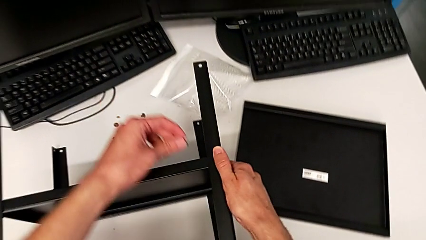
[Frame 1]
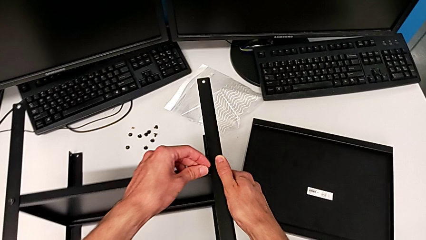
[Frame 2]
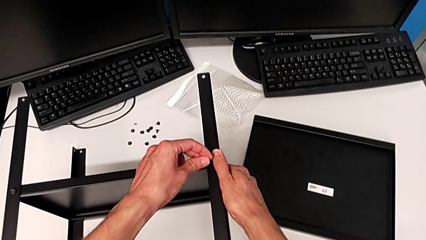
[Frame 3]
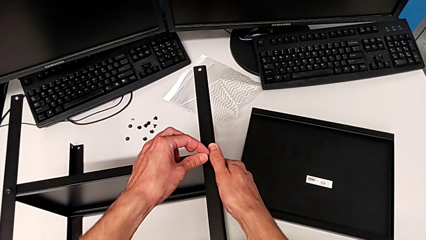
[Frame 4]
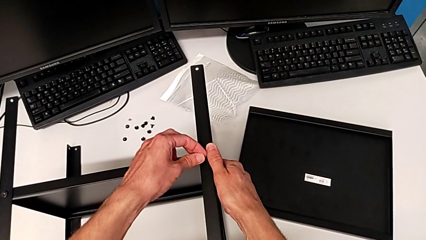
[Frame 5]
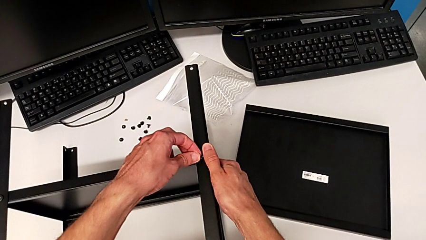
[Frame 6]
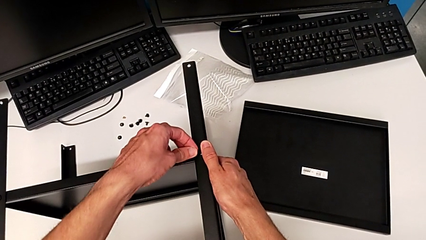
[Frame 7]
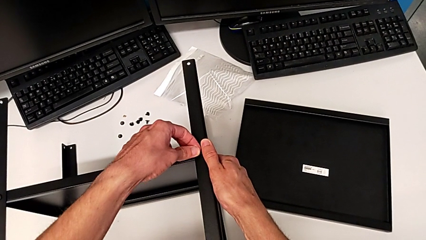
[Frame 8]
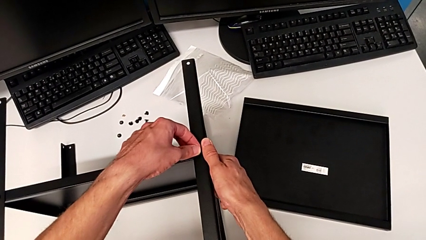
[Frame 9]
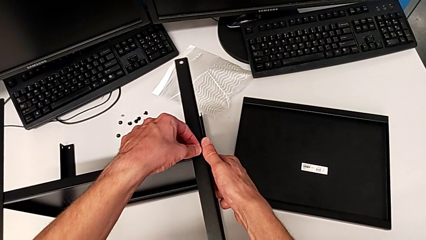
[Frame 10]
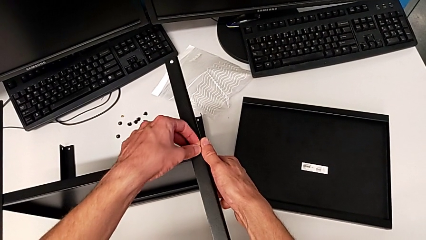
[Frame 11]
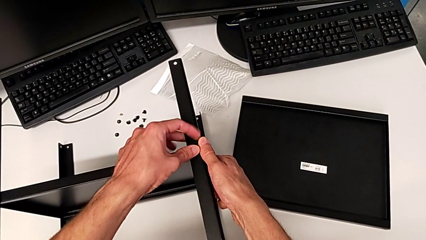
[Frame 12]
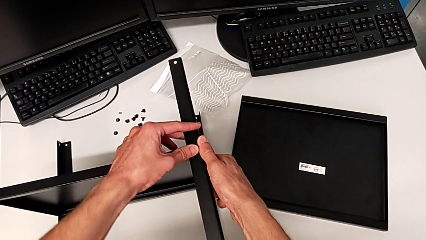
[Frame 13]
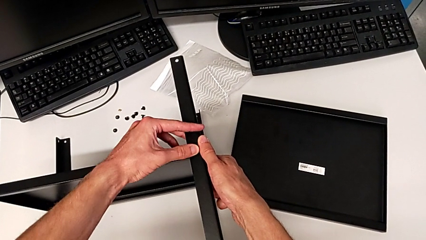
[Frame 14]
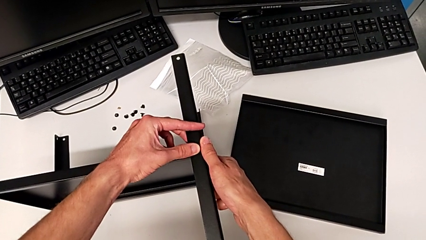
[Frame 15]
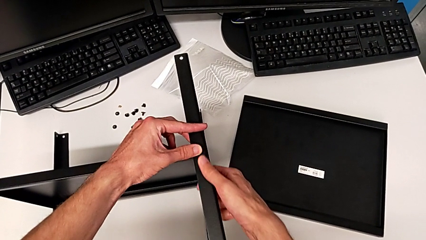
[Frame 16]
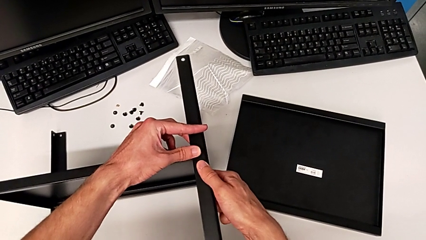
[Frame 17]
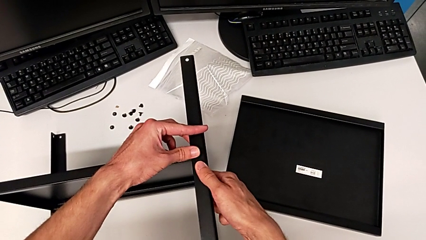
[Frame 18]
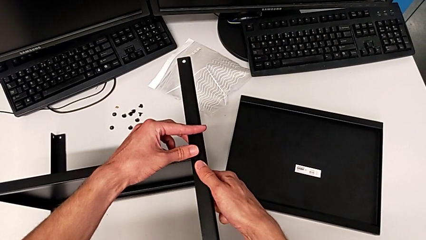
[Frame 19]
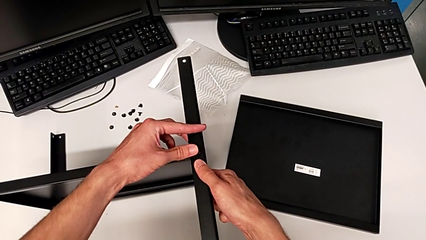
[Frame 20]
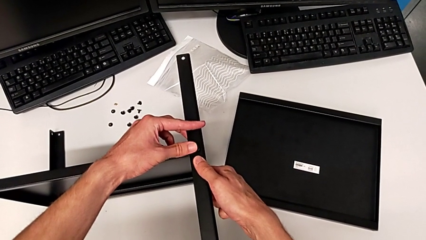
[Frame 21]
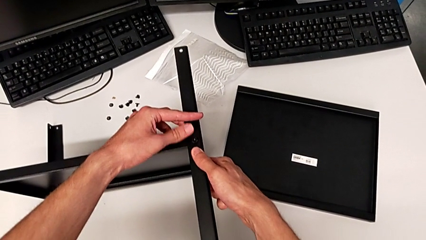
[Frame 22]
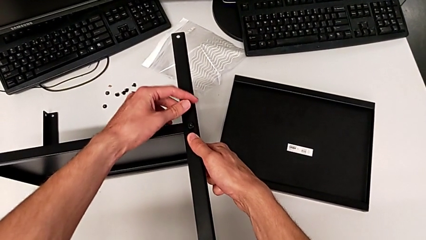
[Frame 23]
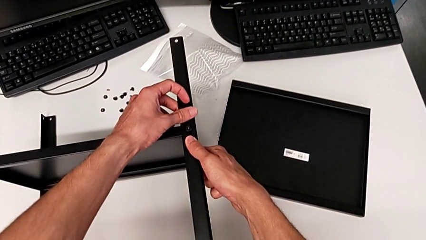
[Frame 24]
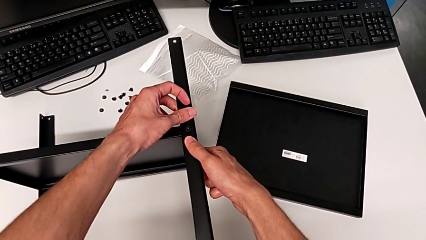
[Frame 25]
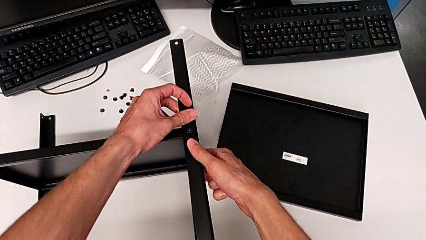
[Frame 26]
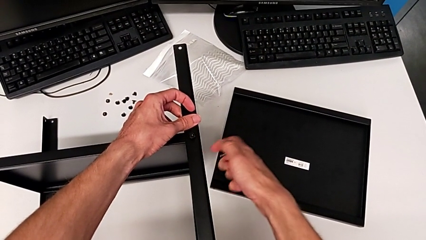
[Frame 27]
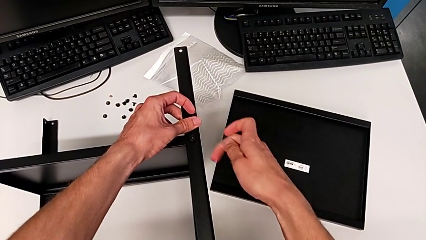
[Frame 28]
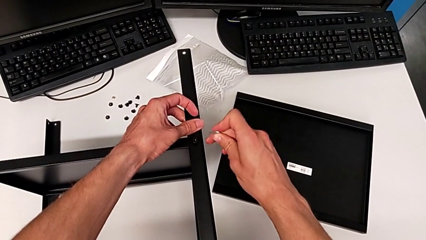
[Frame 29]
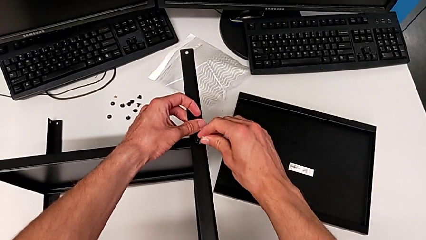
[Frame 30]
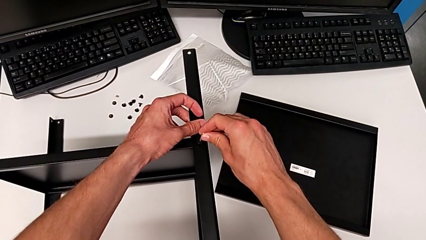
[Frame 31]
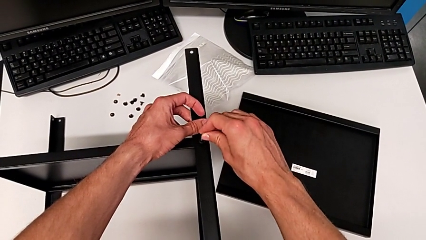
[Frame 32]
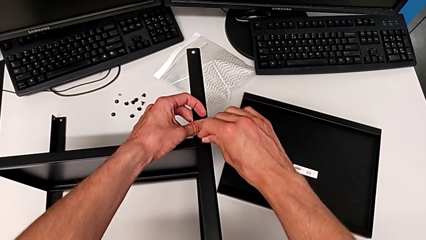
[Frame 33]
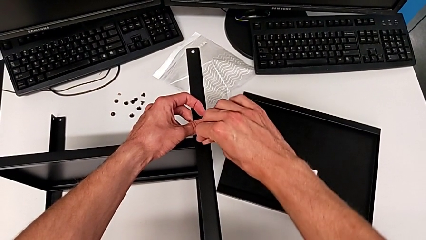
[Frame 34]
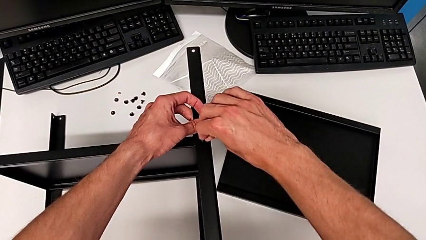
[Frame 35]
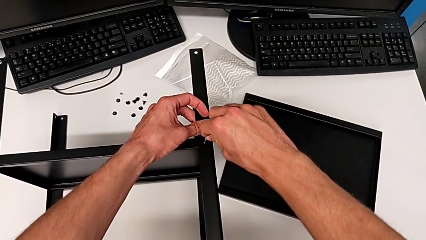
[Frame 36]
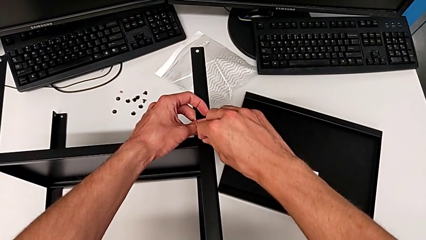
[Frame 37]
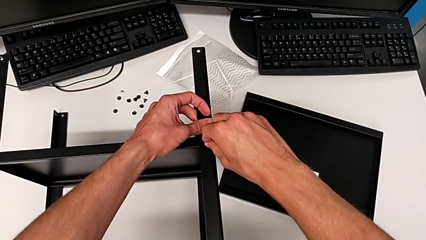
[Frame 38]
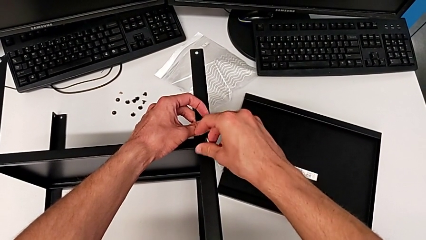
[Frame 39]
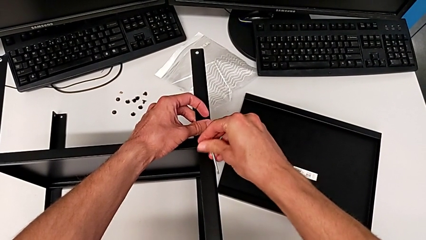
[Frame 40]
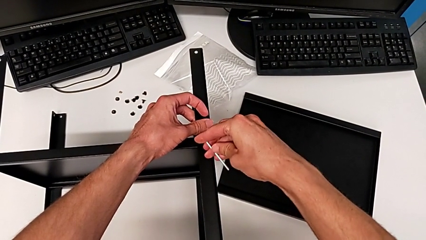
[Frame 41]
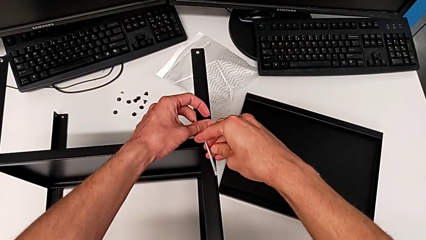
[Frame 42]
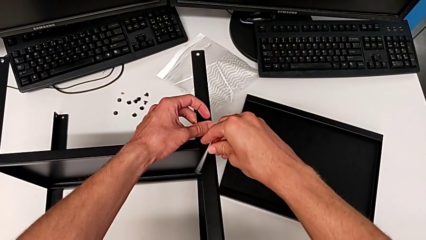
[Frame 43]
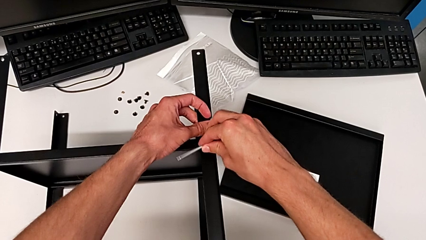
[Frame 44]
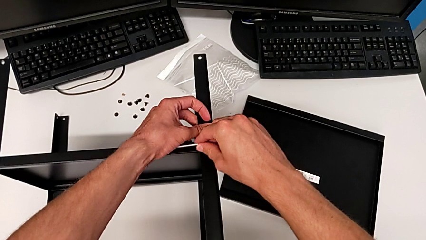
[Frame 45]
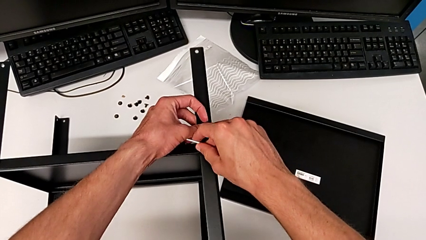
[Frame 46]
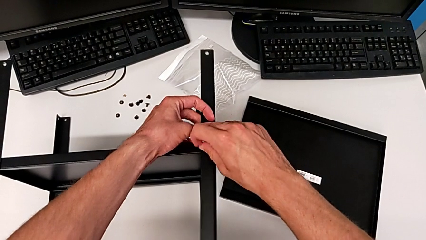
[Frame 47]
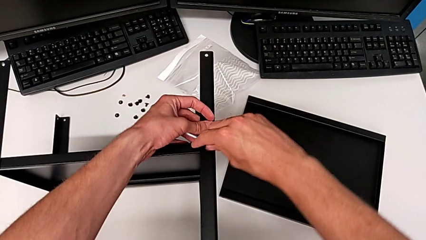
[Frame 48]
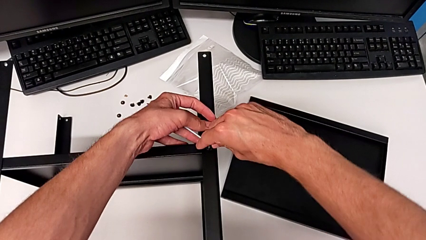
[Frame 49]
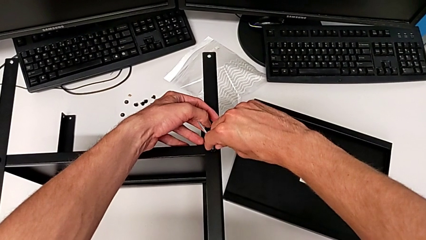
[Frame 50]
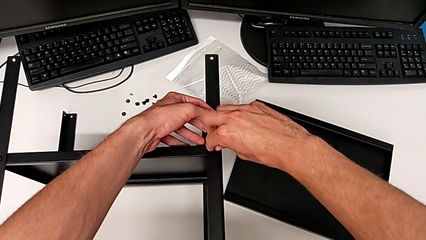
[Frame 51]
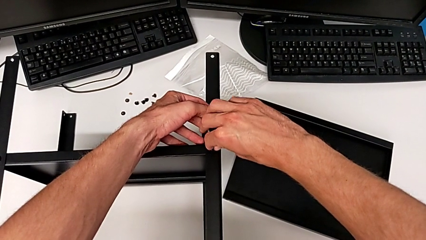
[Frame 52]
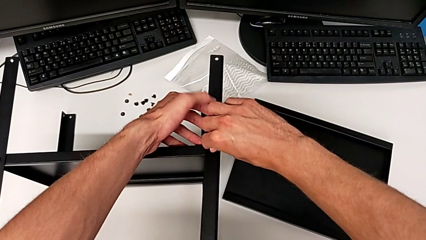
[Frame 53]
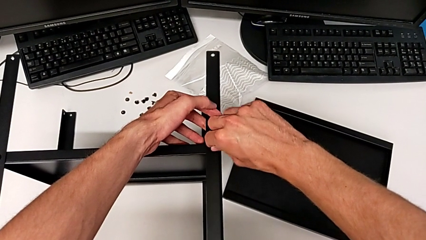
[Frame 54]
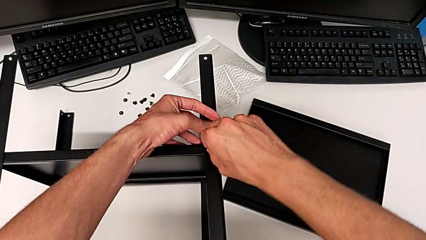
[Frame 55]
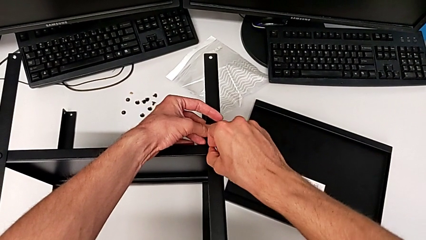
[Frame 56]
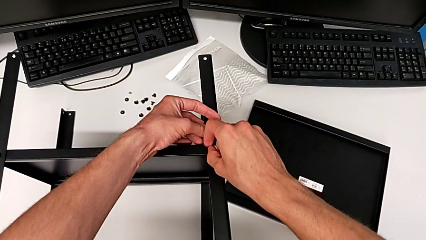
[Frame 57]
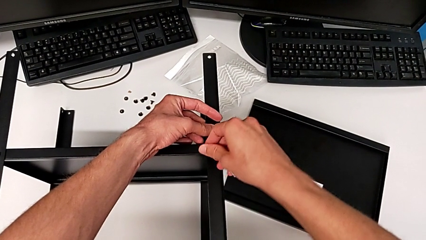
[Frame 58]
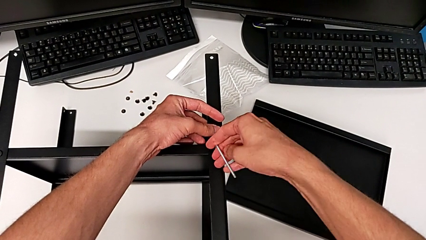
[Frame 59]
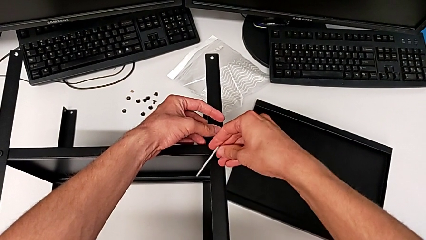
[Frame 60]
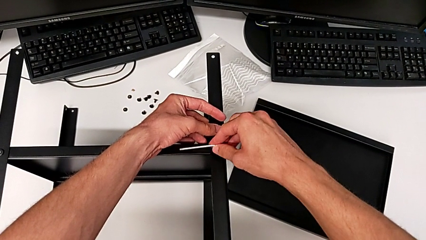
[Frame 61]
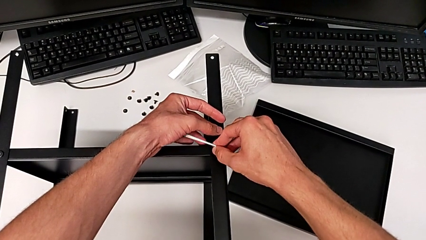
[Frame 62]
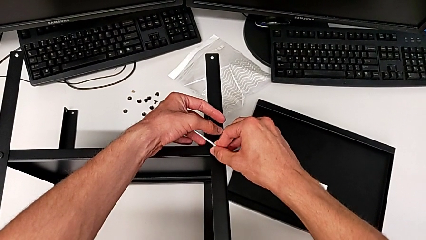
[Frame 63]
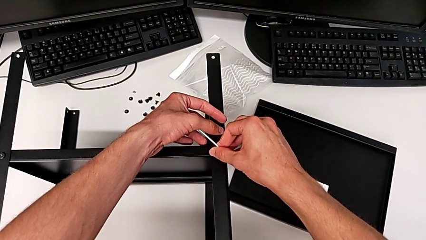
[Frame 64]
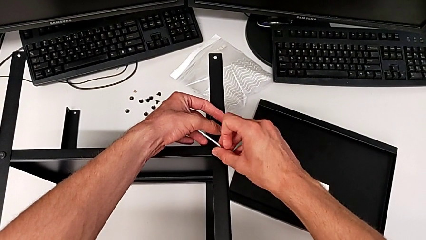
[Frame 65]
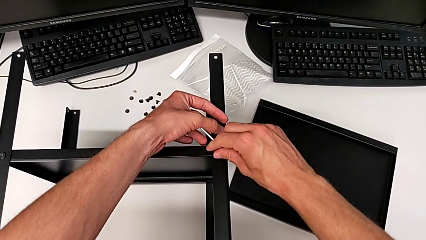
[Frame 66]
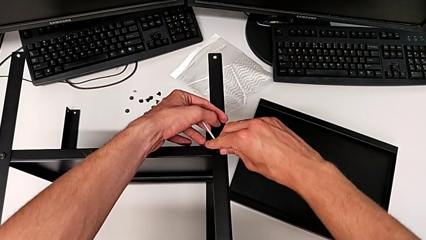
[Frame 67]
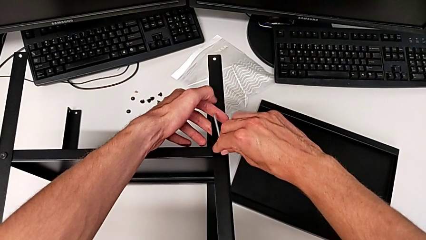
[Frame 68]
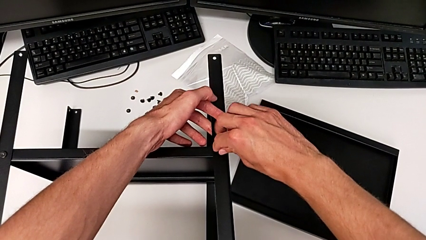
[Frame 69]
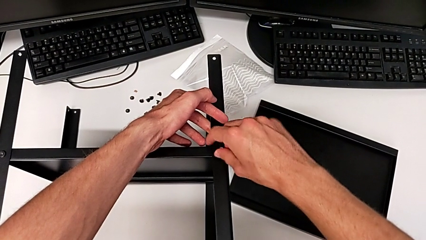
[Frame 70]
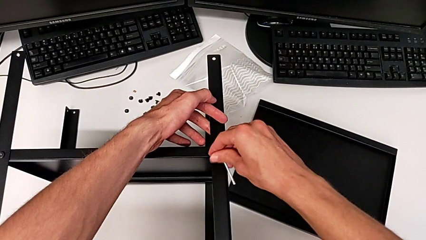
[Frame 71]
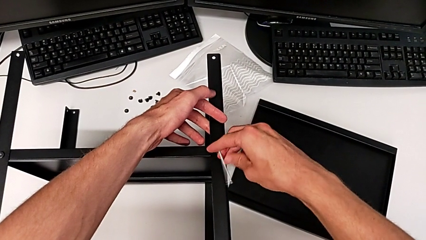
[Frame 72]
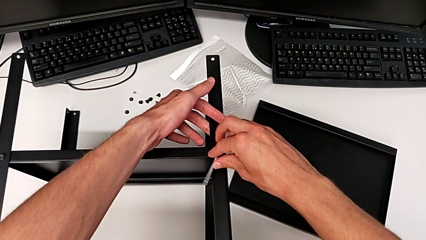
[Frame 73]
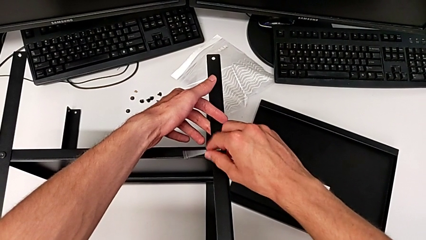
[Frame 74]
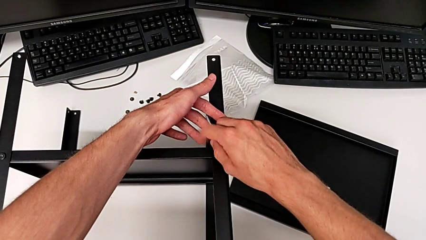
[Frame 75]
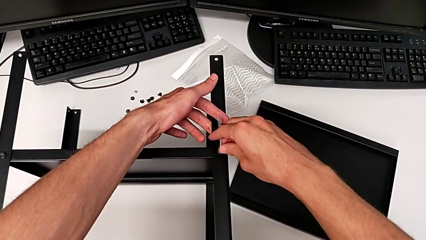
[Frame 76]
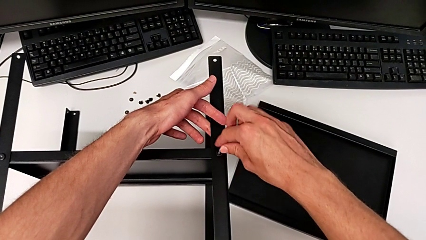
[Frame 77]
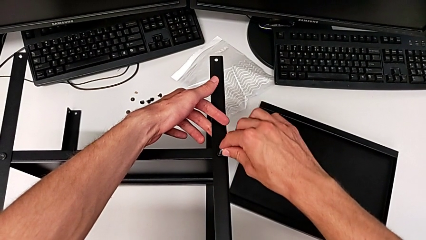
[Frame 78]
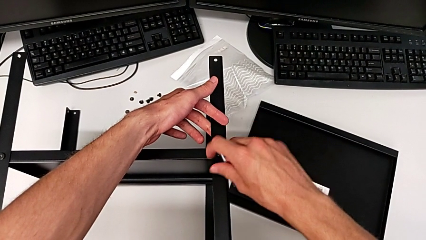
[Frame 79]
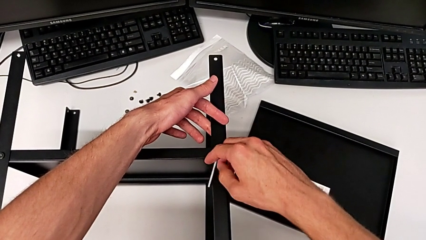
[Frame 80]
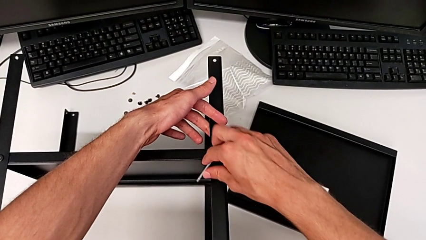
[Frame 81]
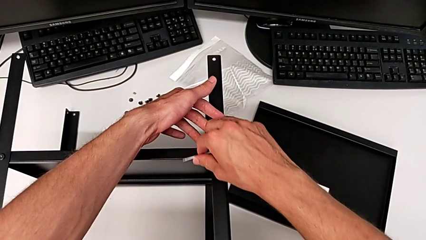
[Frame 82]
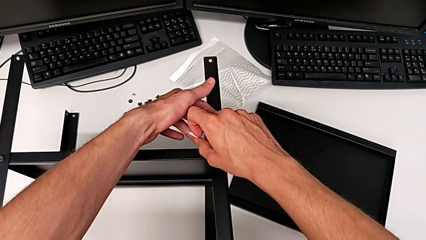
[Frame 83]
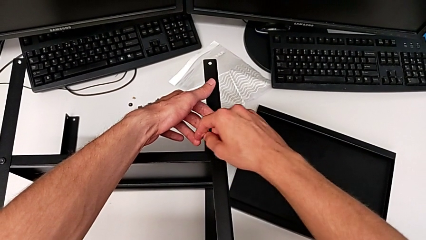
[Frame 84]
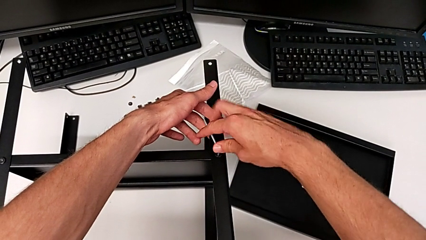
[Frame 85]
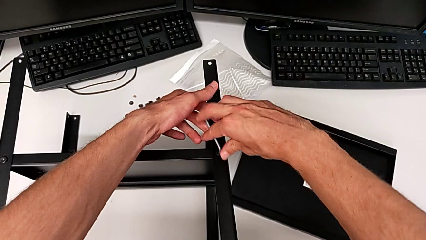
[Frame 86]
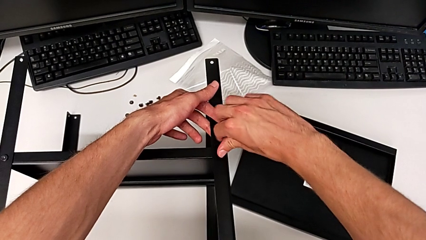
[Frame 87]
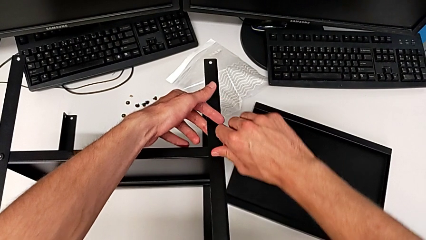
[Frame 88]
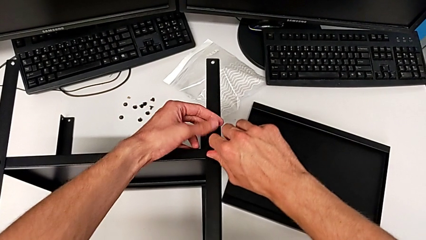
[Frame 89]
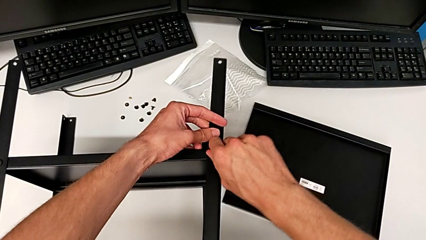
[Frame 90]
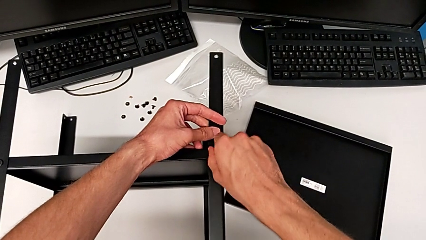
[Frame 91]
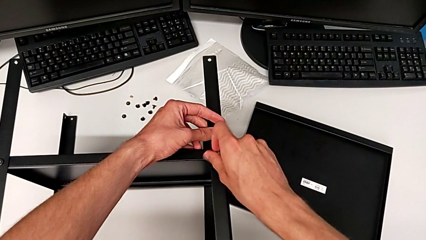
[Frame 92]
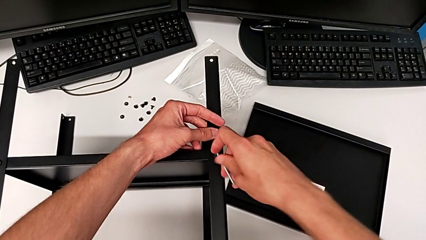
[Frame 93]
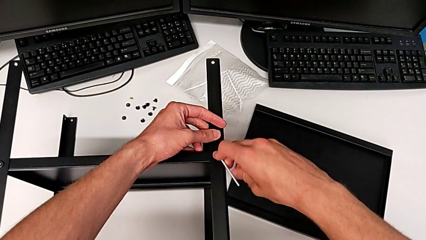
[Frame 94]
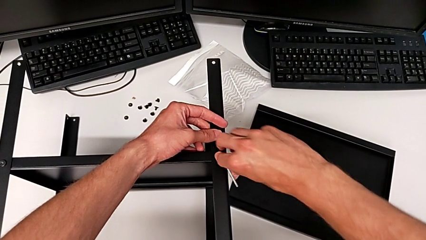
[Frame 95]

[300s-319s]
The camera wearer is assembling the fourth leg. They insert the hex socket head, insert the Allen wrench and begin to screw the hex socket head.
